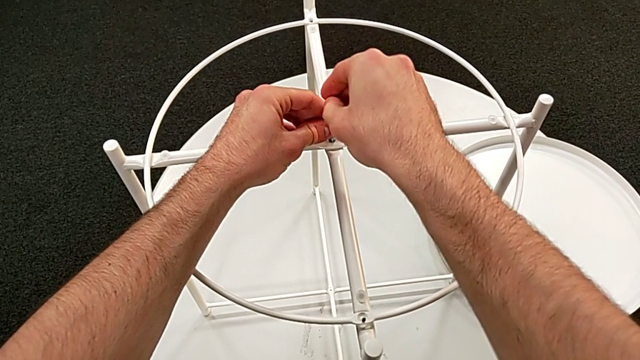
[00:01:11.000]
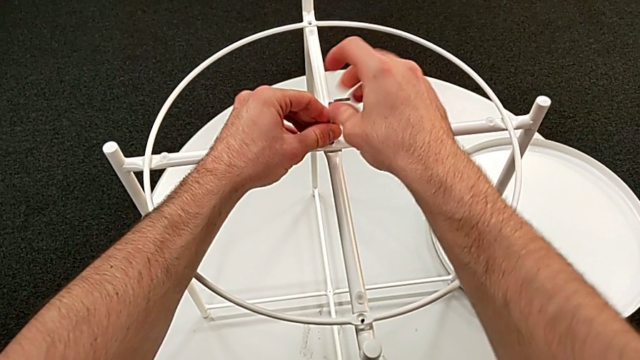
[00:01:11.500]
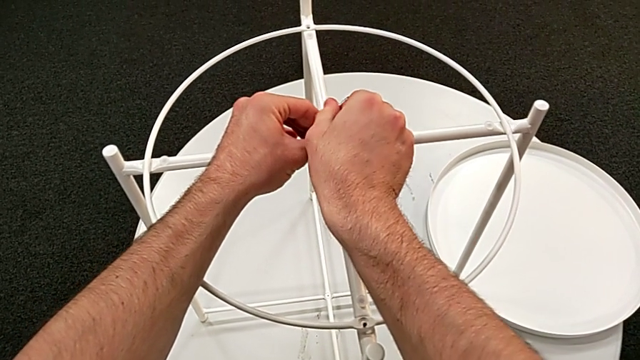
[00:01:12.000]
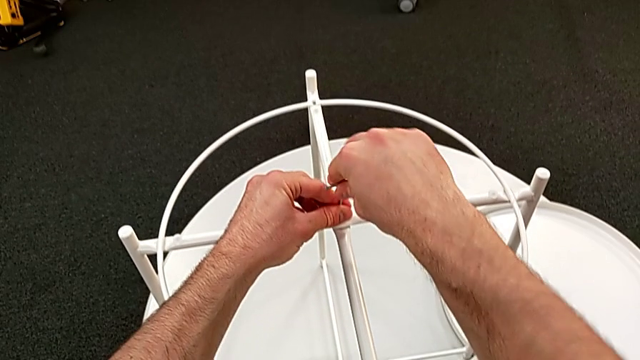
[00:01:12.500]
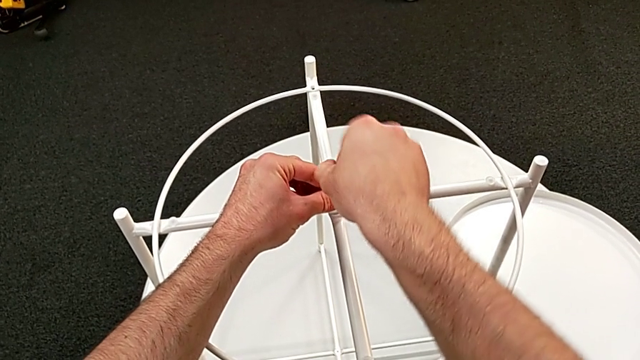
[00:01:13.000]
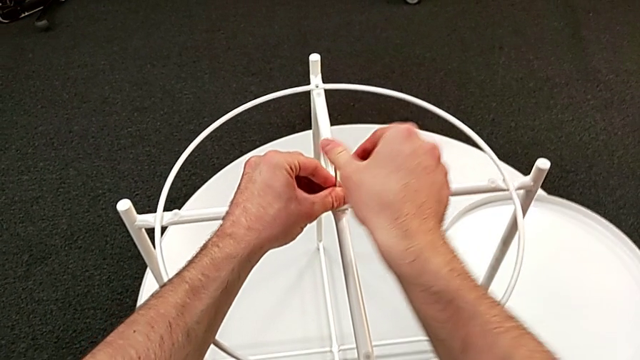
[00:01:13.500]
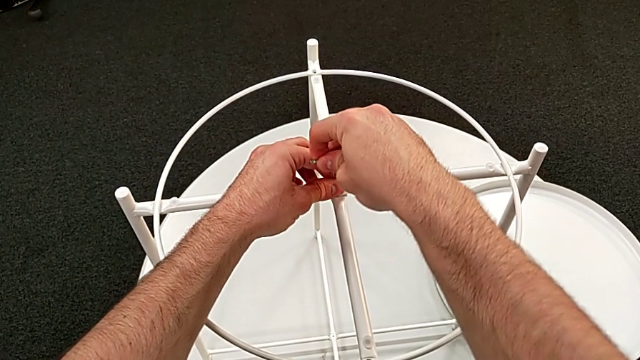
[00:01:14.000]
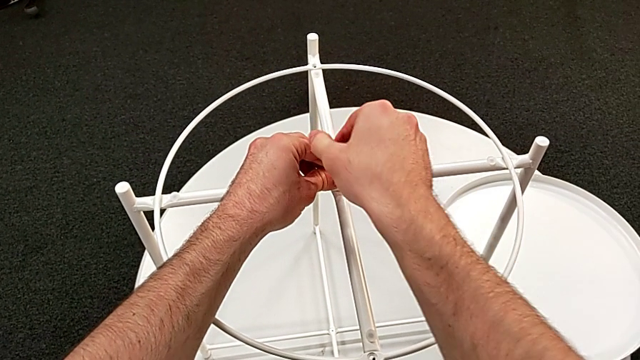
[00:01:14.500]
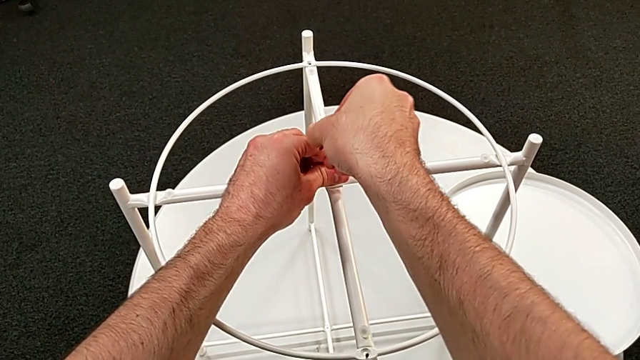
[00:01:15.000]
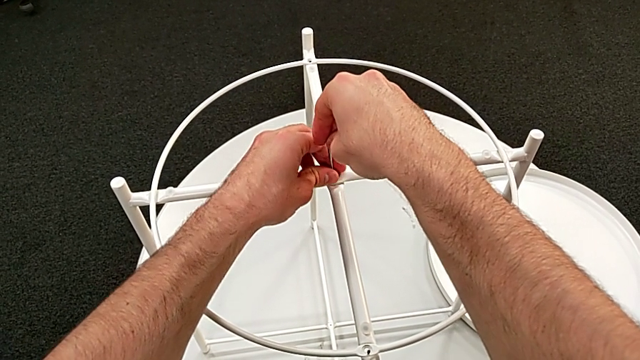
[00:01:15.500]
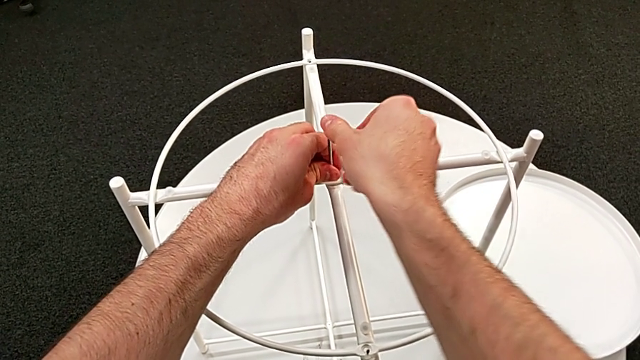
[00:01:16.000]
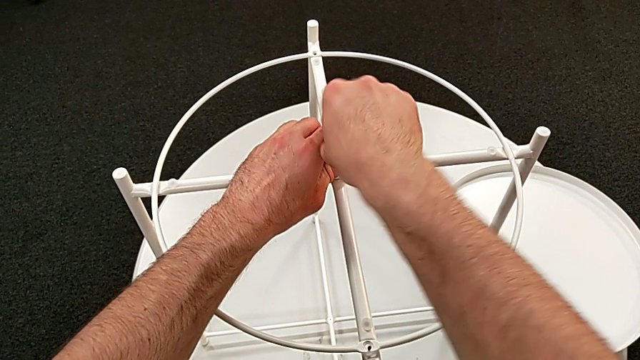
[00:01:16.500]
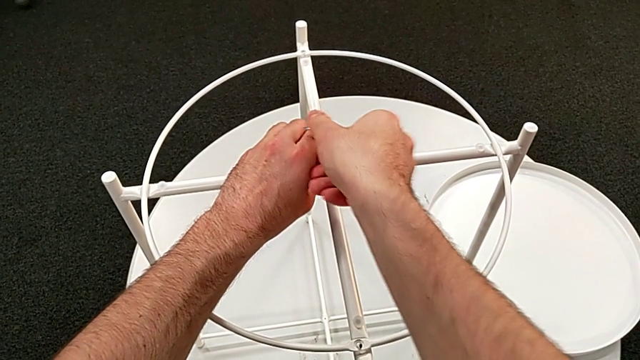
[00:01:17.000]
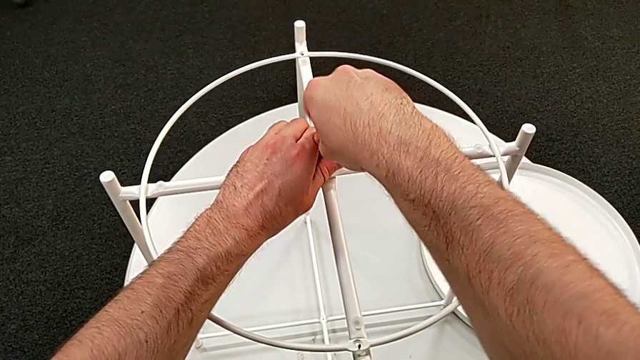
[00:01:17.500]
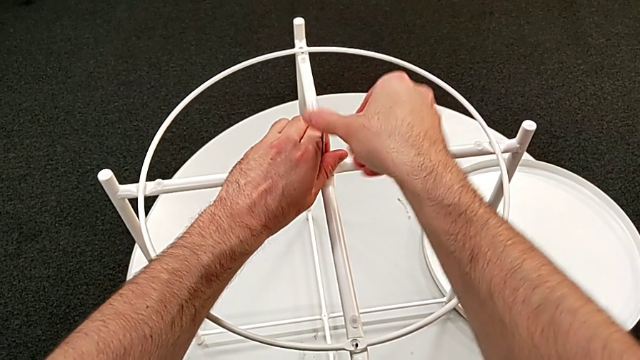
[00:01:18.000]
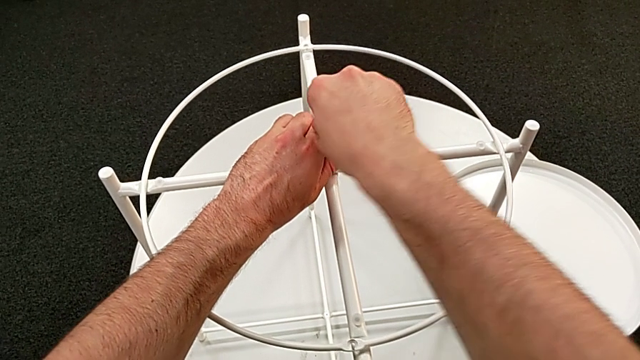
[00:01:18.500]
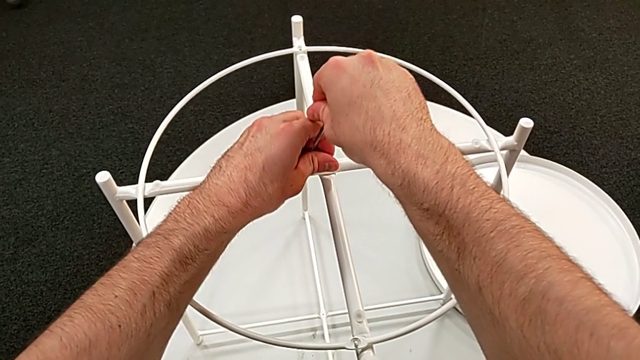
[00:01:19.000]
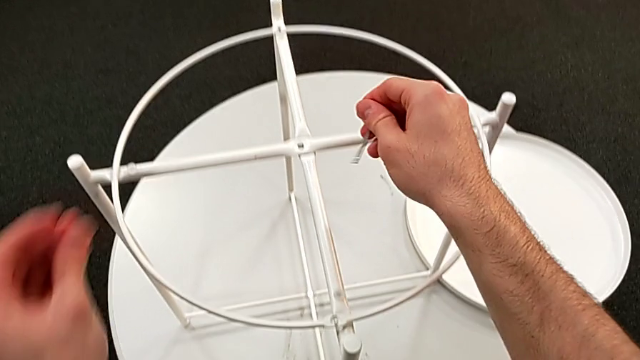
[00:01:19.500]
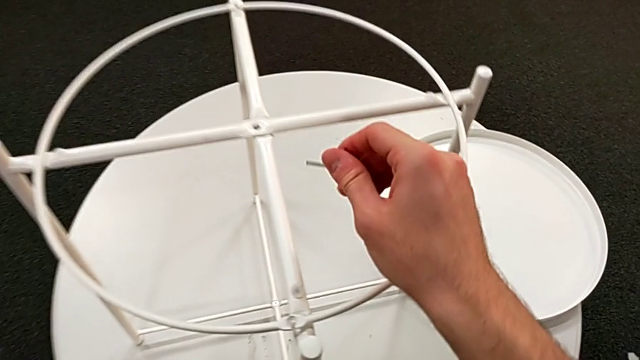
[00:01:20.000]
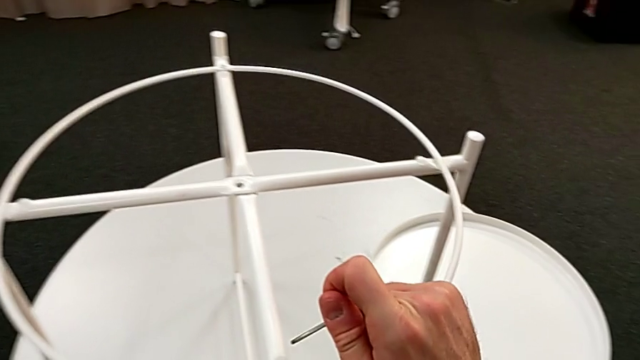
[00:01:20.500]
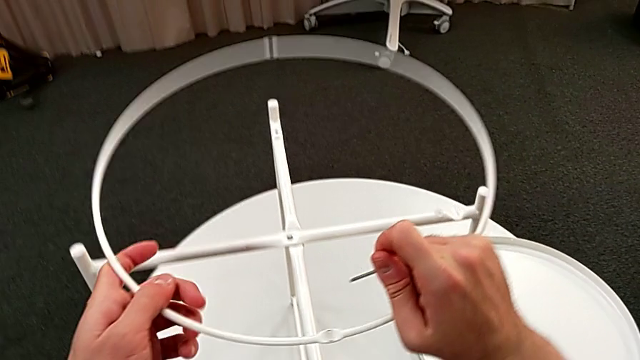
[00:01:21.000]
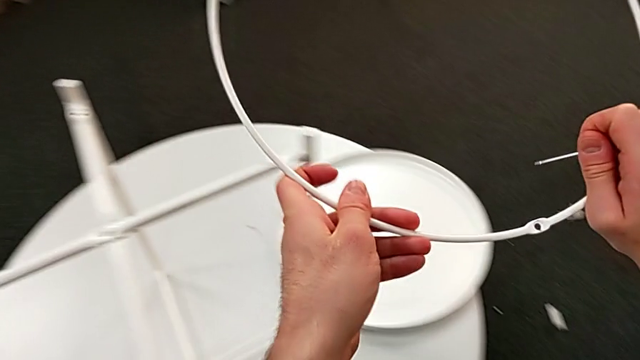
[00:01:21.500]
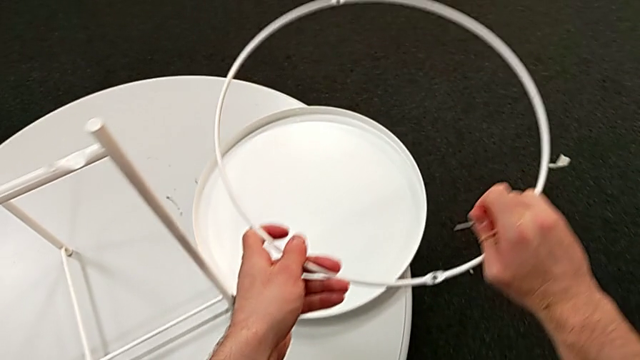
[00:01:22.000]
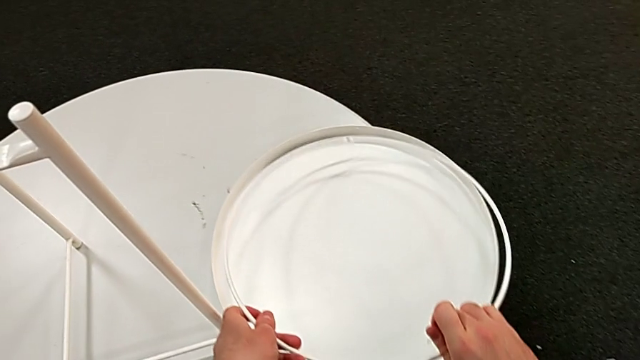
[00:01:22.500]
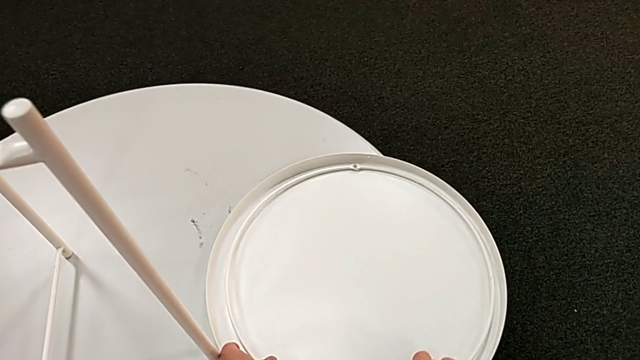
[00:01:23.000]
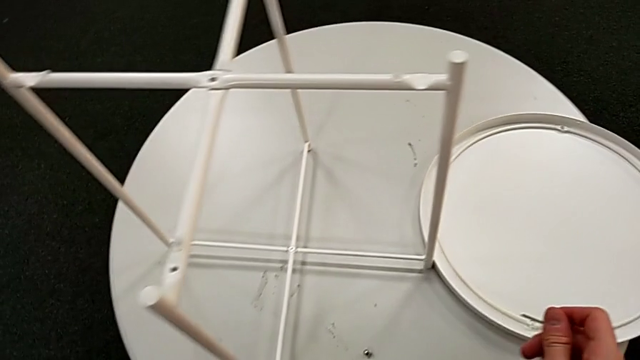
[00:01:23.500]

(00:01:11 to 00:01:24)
The camera wearer is disassembling the table's circle. They keep unscrewing the hex socket head, withdraw the Allen wrench with the right hand, disassemble the hex socket head with the left hand and place it. They disassemble the circle and place it.

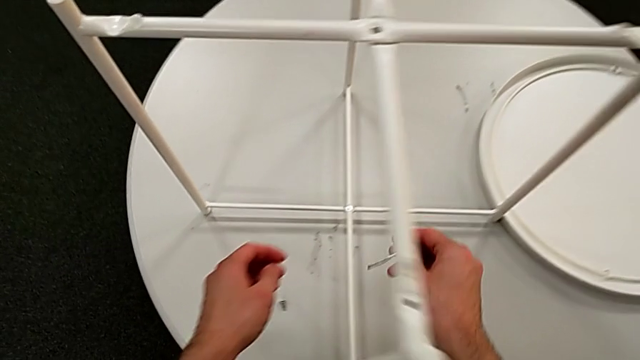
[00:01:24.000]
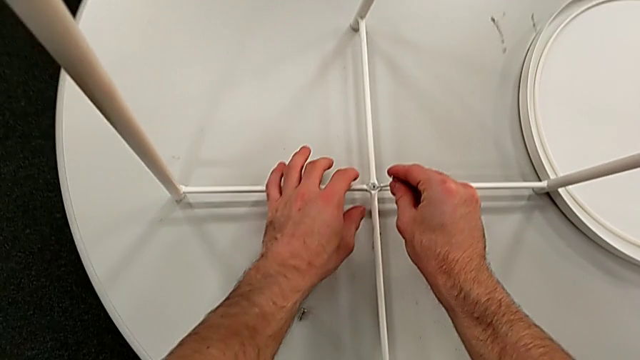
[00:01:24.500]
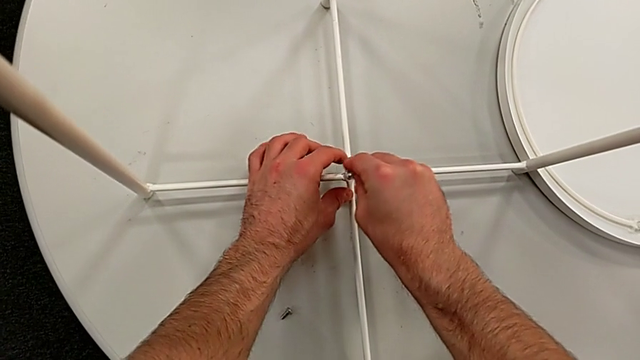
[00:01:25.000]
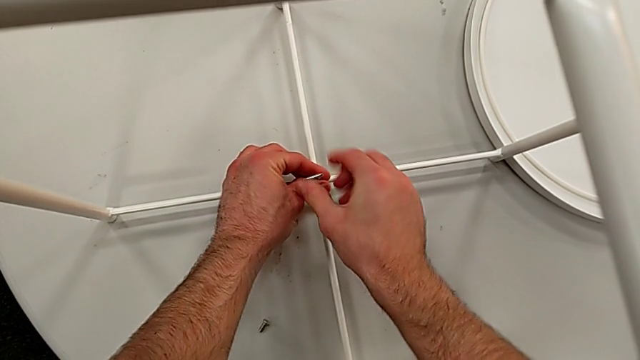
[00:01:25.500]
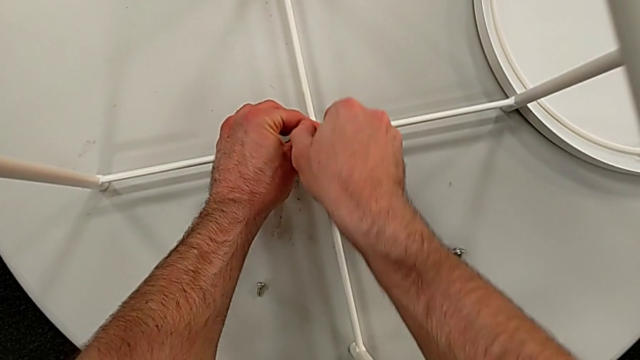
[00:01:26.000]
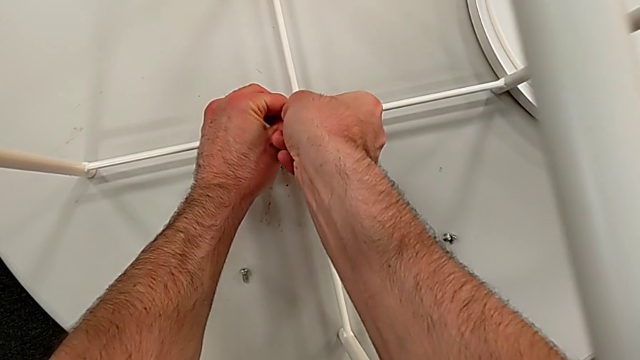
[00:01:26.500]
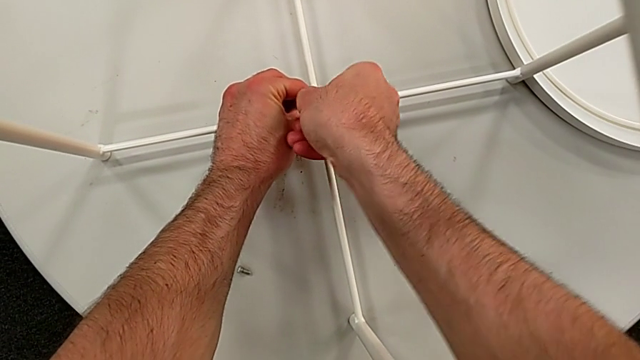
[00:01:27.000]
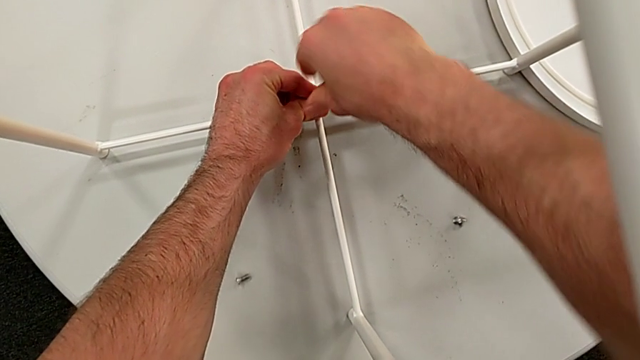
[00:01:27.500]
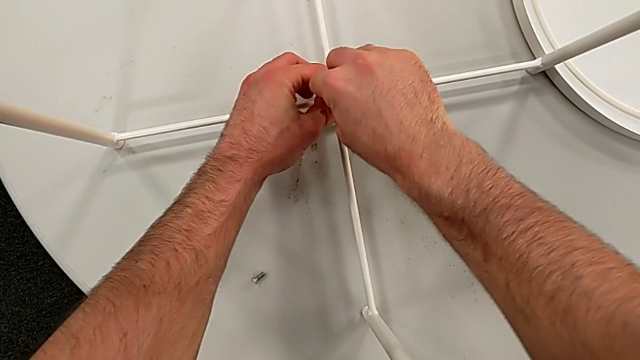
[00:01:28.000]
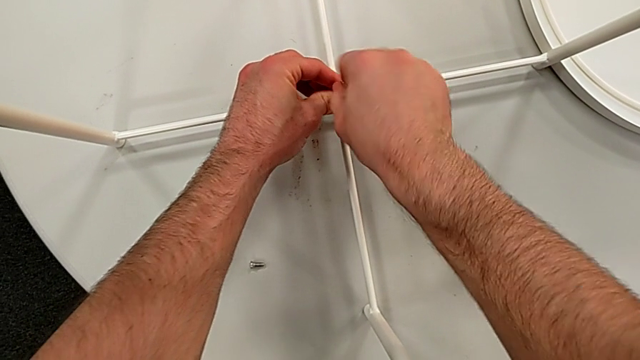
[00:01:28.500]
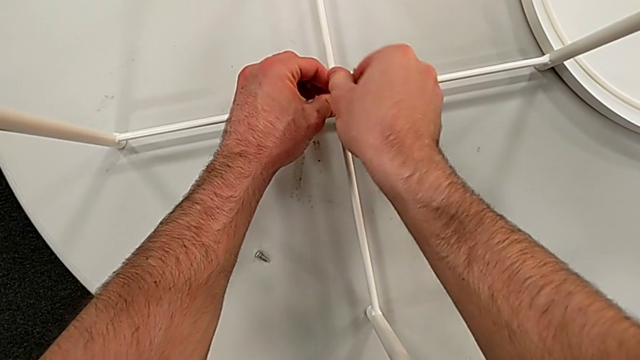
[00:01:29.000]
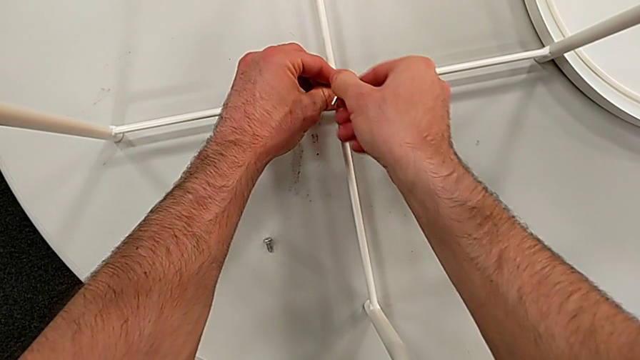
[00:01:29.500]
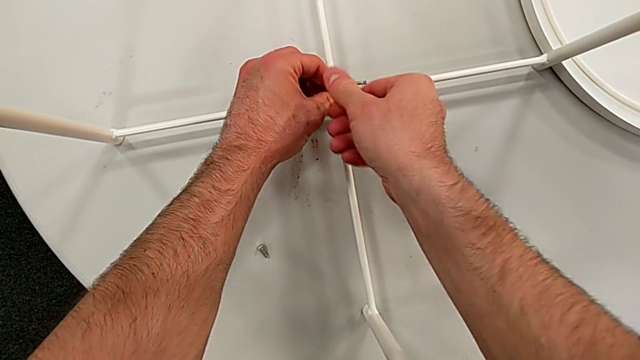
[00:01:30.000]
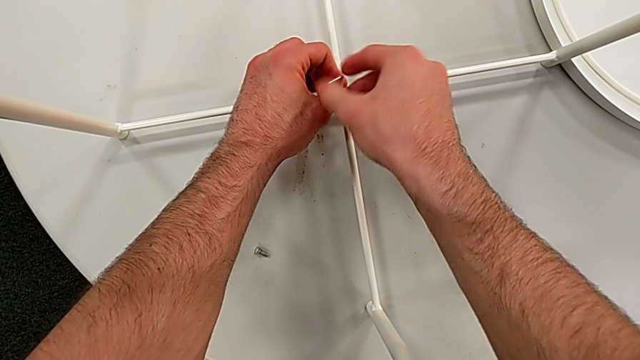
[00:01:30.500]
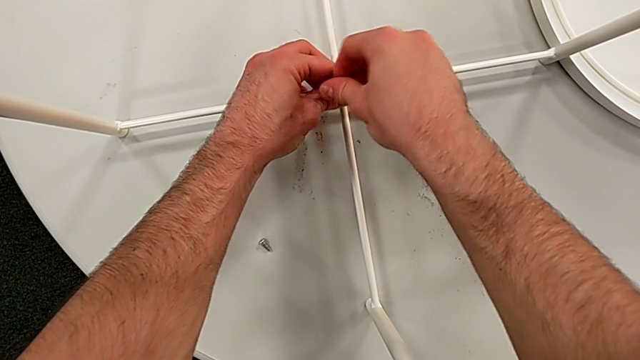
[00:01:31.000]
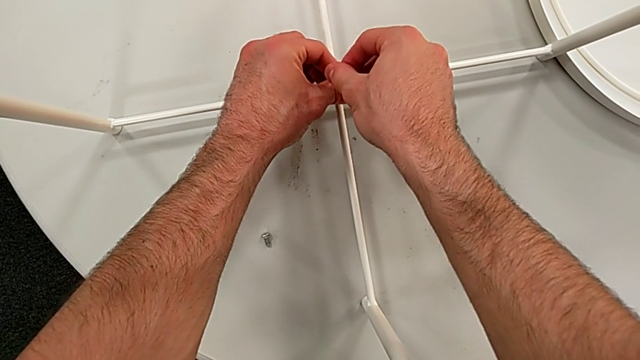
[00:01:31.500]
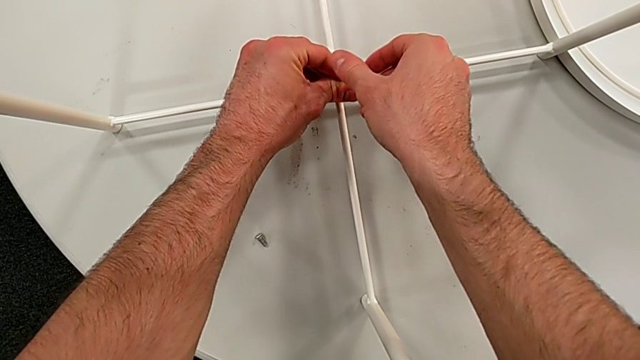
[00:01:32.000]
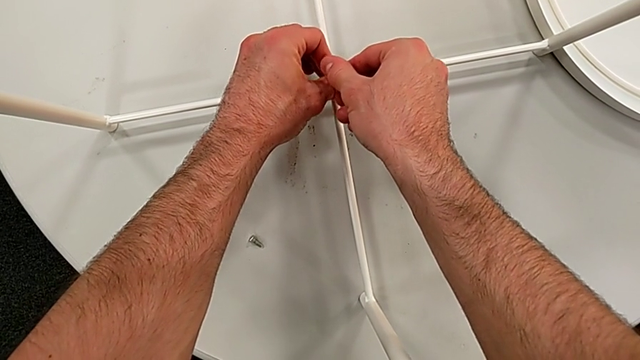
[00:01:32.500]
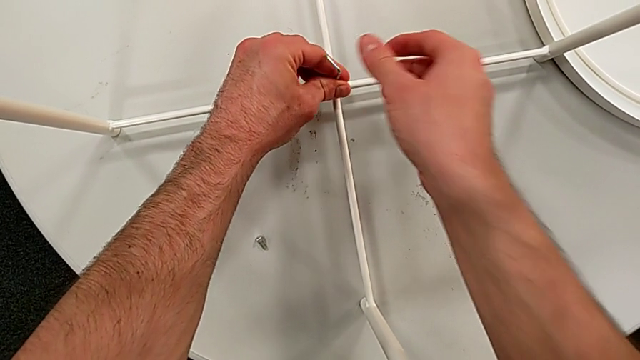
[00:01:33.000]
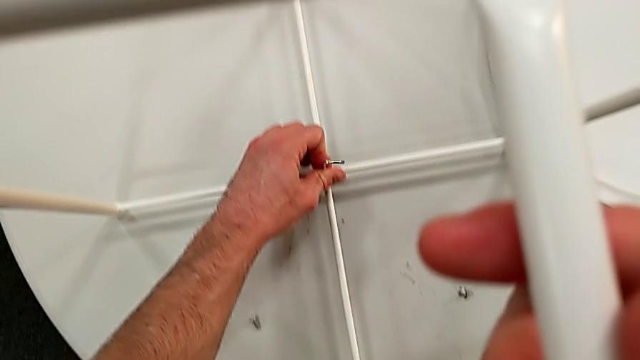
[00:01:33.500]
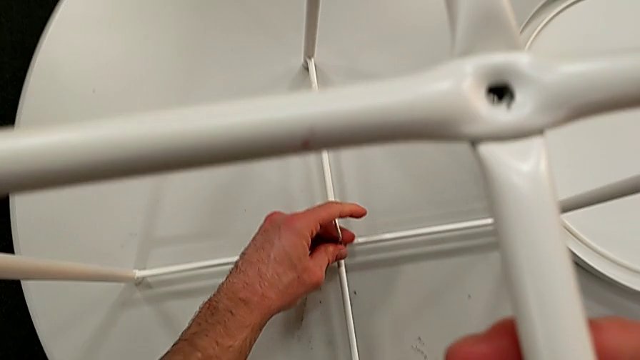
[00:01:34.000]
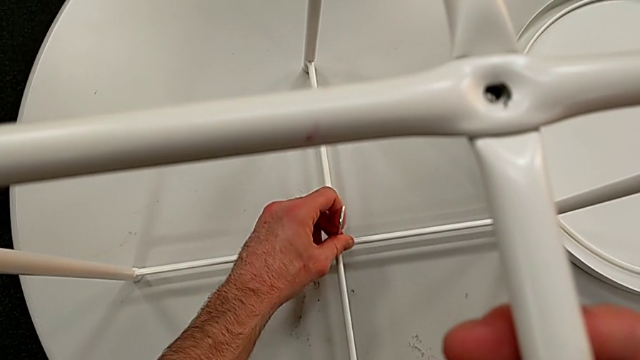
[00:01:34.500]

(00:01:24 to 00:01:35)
The camera wearer is disassembling the table legs. They approach the hex socket head, insert the Allen wrench and begin to unscrew the hex socket head.
